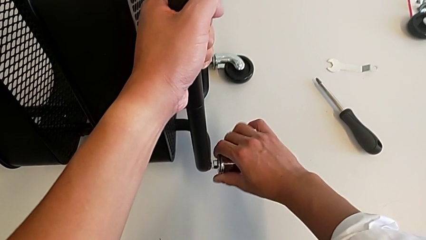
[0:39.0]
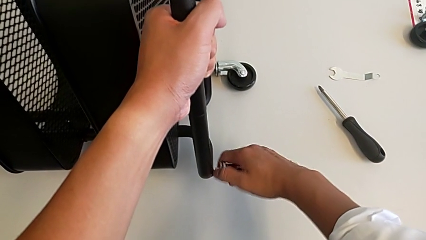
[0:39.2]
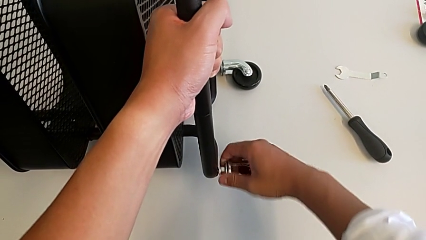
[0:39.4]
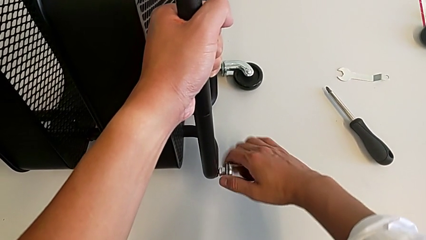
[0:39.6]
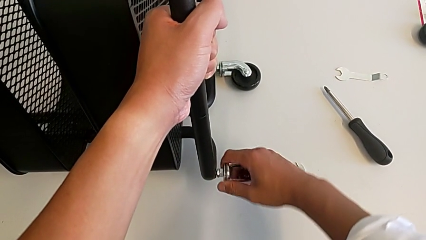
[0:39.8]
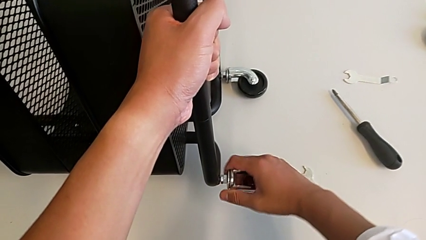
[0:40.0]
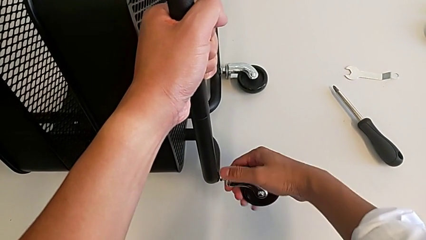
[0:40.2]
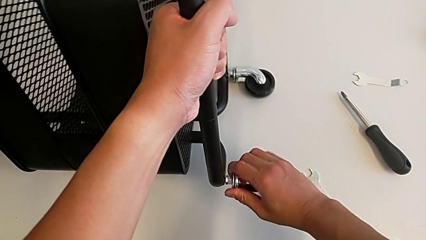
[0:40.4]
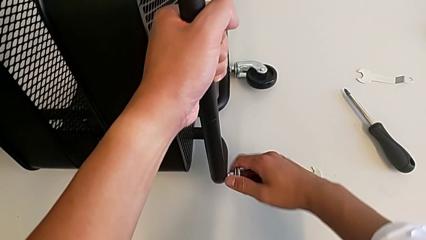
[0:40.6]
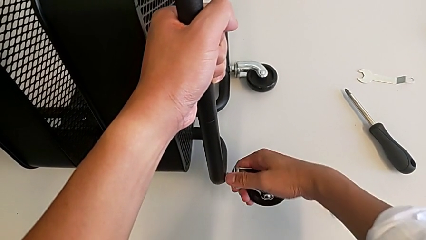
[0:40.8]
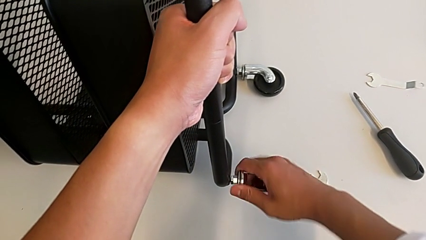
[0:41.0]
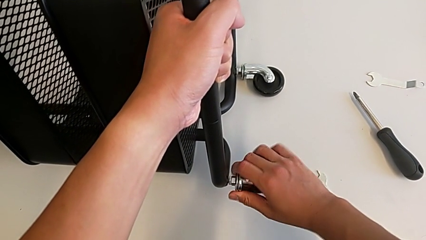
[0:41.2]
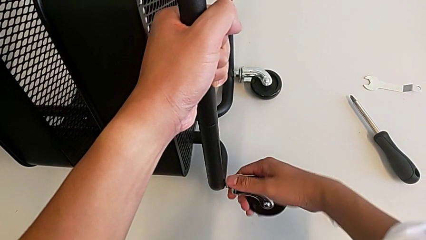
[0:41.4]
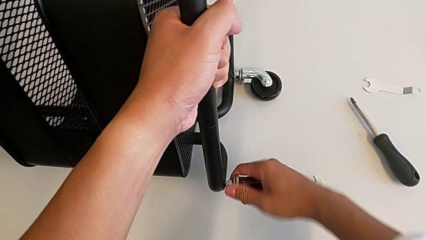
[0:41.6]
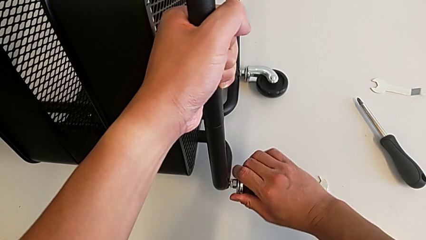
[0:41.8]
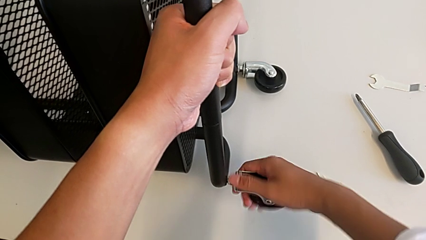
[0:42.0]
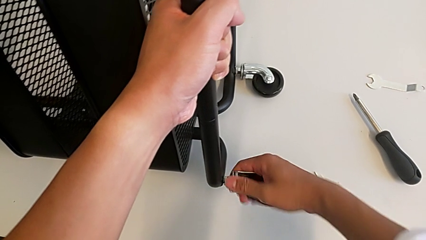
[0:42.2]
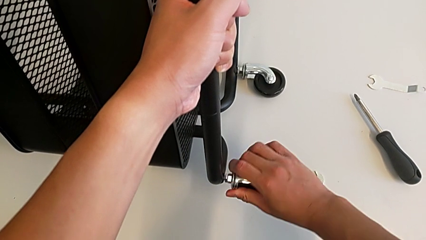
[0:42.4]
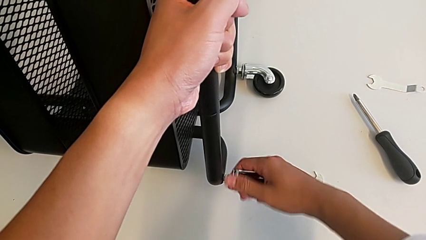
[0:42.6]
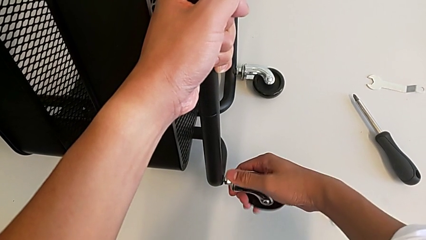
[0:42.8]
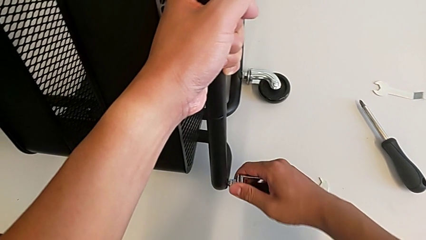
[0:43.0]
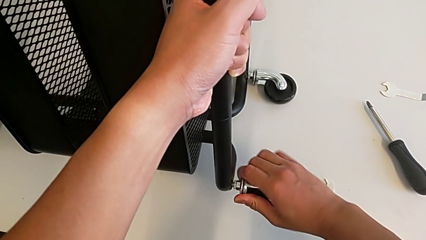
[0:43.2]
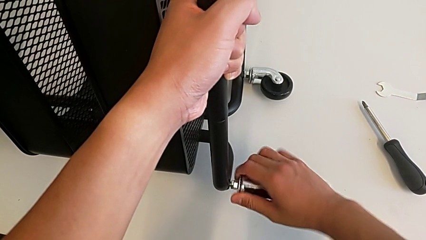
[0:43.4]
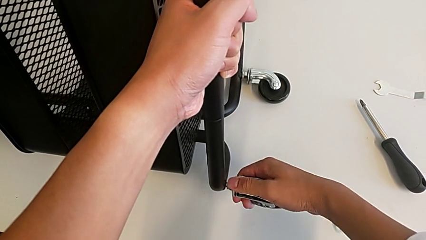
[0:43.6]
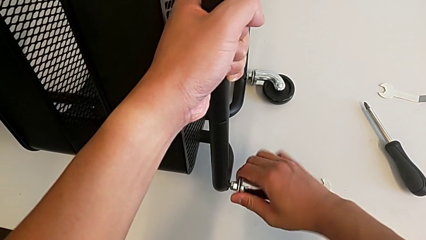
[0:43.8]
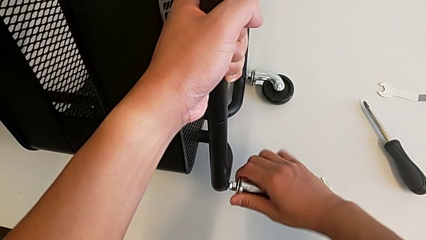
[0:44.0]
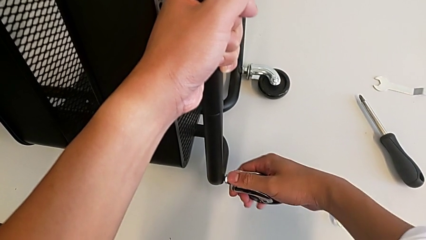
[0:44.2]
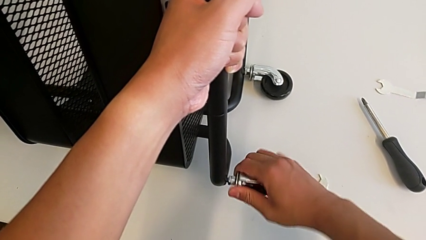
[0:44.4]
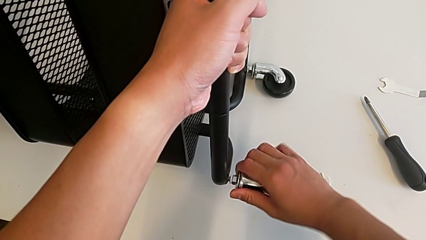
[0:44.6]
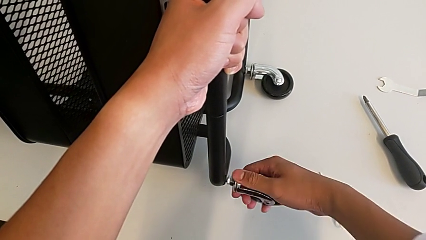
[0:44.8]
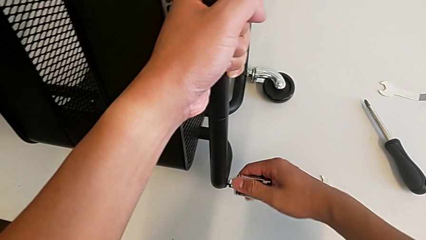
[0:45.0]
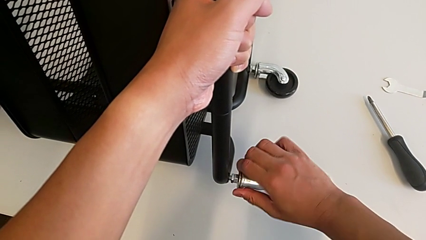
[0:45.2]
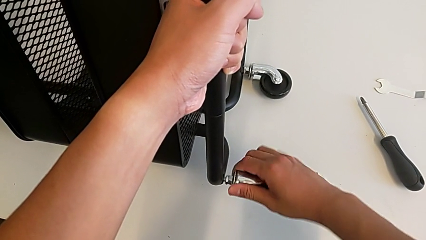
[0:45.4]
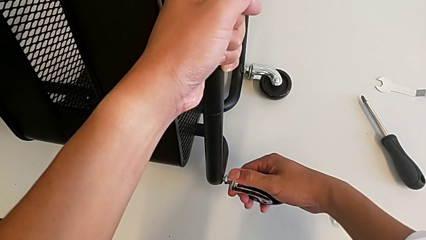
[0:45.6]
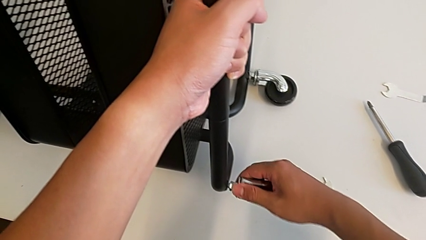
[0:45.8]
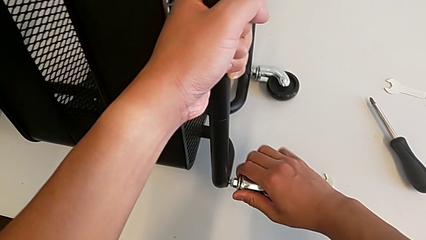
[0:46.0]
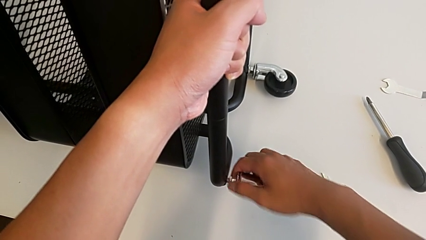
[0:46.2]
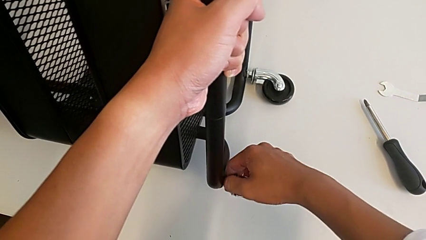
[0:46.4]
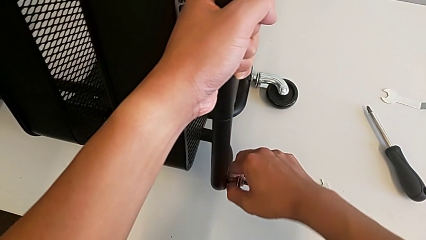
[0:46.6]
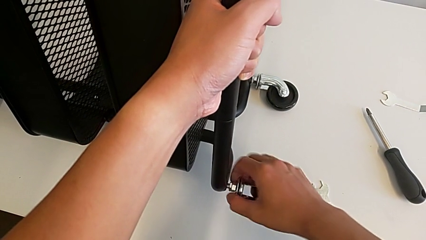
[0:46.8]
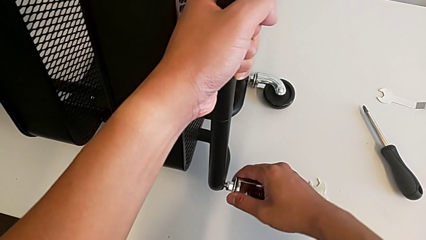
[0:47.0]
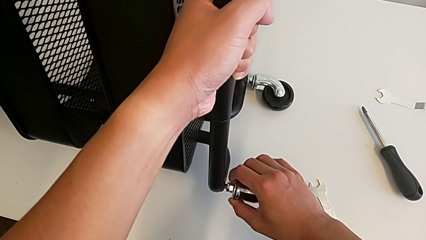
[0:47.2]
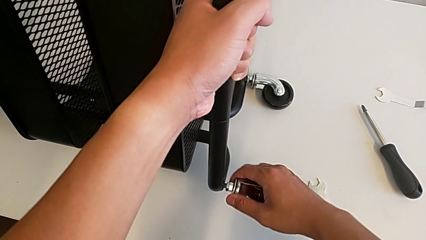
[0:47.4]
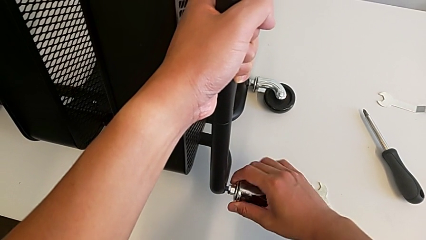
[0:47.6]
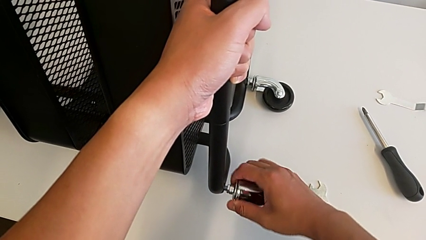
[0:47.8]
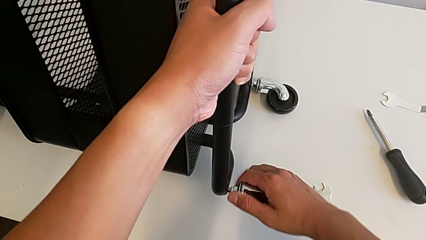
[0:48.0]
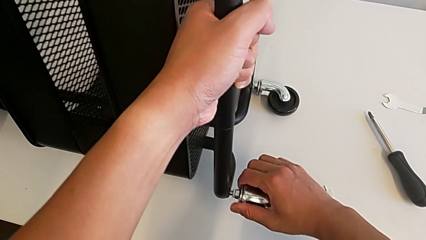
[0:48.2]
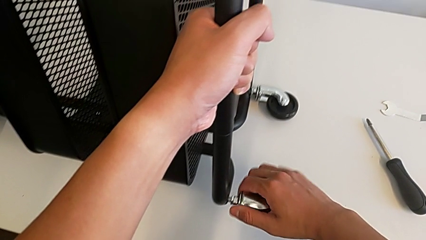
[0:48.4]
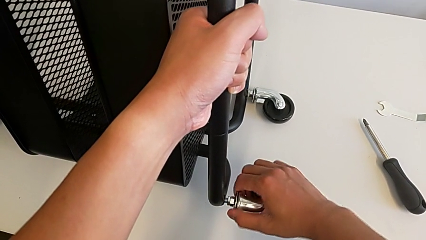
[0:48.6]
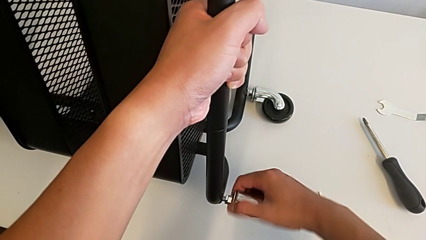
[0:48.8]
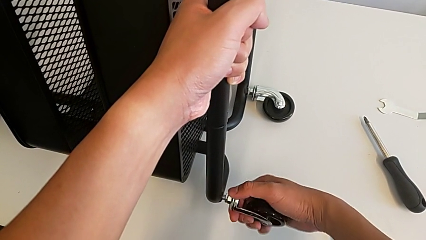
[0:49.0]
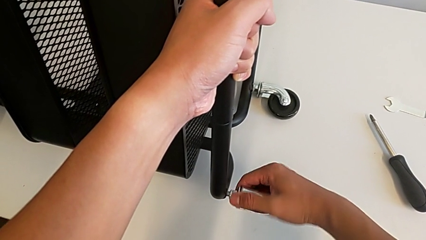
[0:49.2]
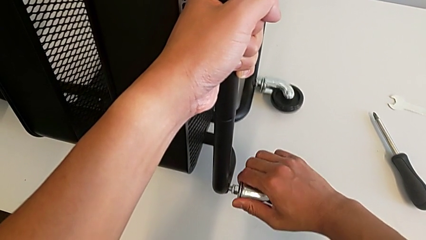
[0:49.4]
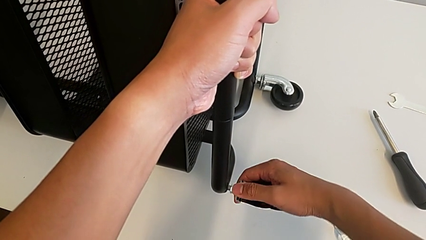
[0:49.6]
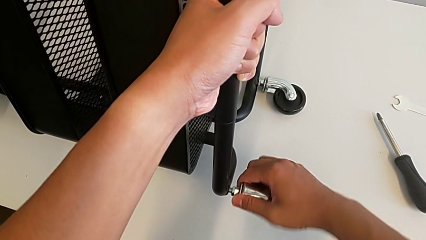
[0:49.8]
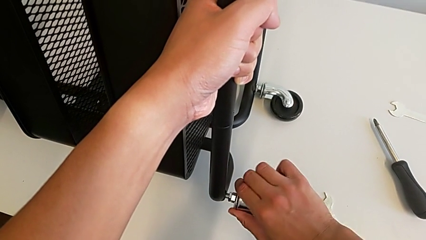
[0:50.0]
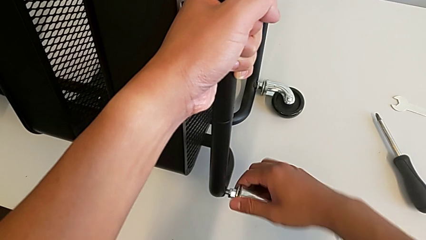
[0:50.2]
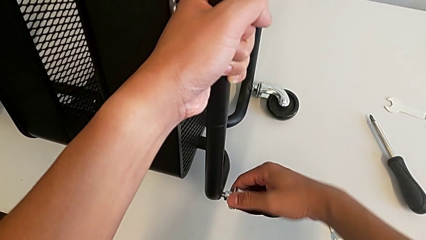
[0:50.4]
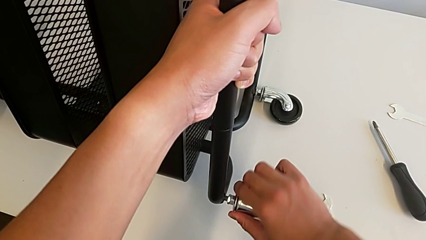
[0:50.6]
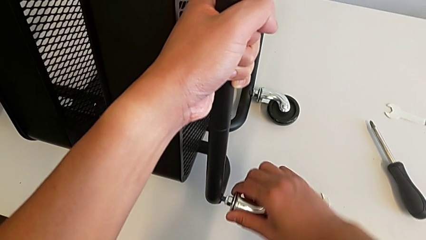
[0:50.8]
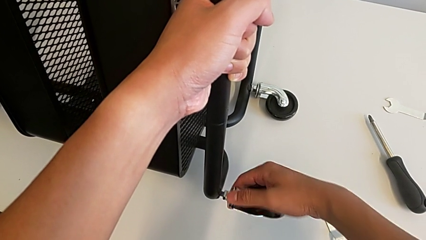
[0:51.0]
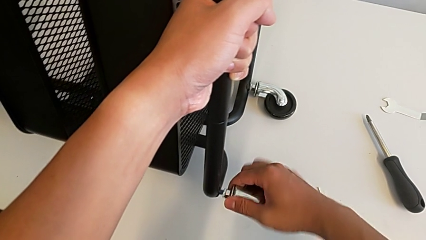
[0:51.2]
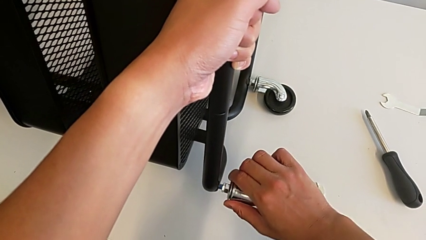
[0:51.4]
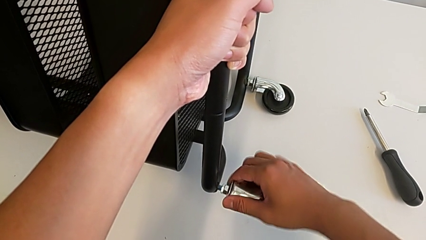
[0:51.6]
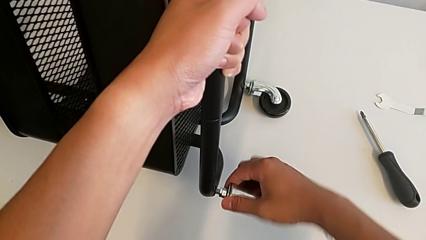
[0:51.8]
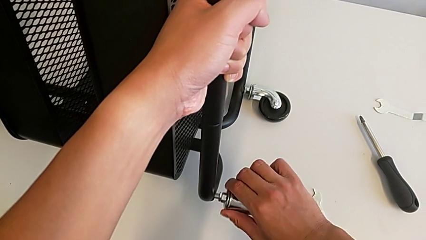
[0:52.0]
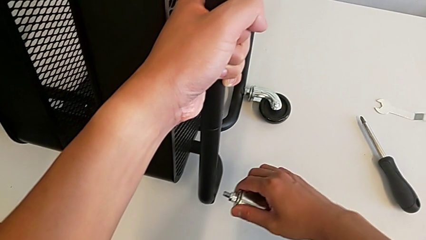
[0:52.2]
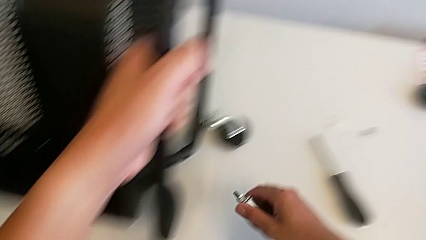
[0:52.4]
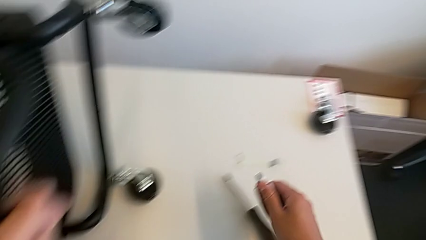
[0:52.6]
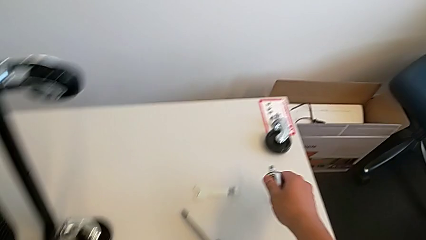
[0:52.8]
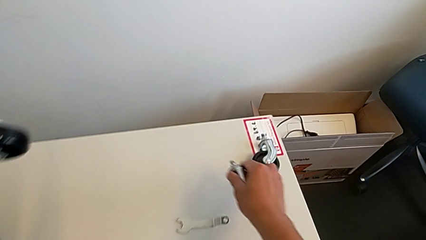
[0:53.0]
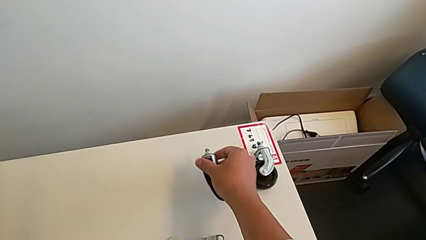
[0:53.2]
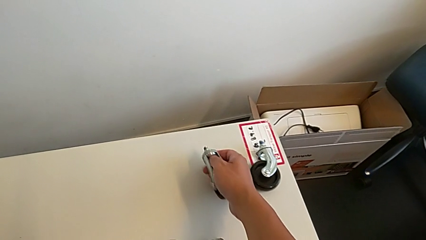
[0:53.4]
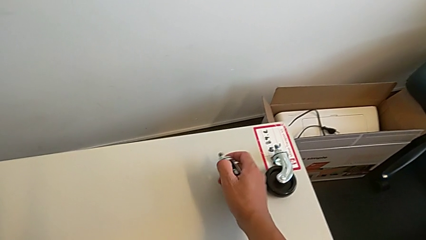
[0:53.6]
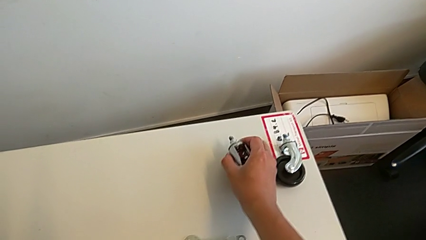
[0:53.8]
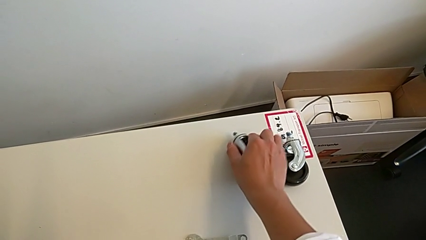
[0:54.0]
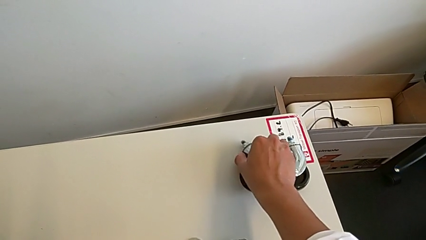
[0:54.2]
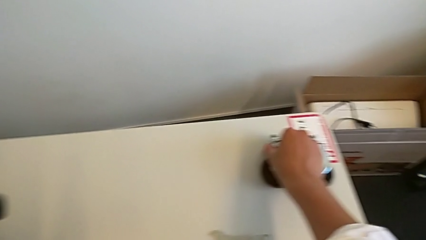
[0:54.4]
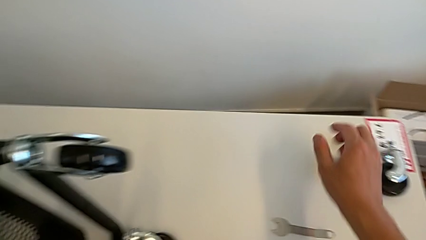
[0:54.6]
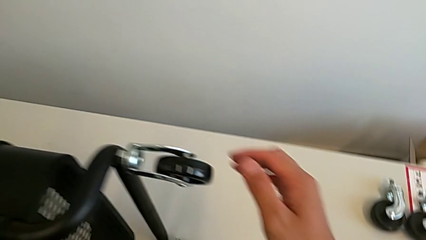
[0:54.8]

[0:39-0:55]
The camera wearer is unscrewing the second wheel of the rolling cart. They keep unscrewing the wheel, disassemble it and place it.
